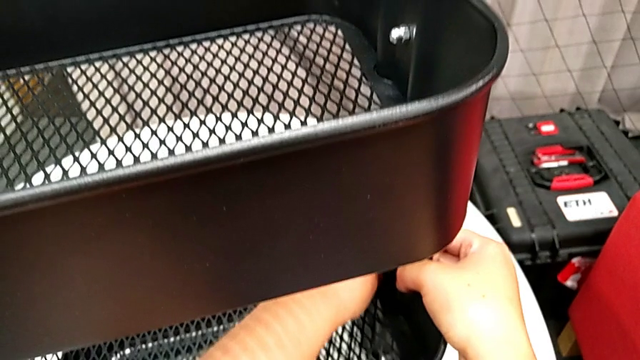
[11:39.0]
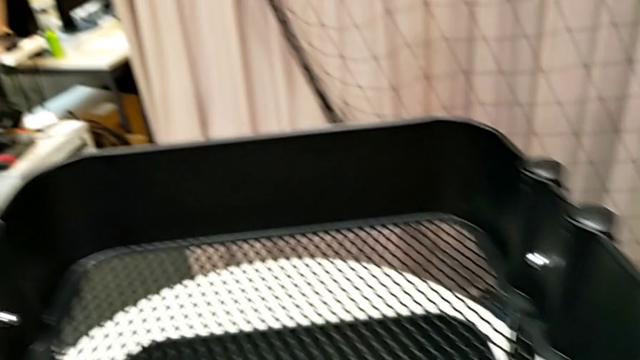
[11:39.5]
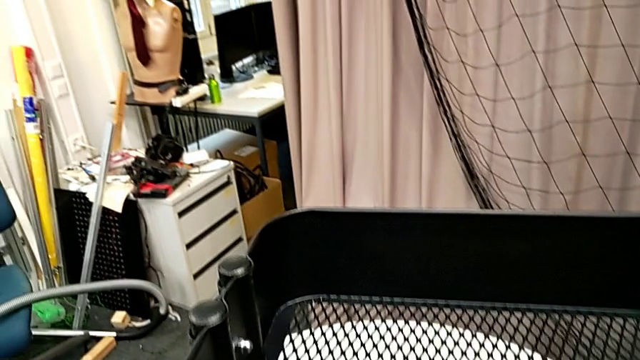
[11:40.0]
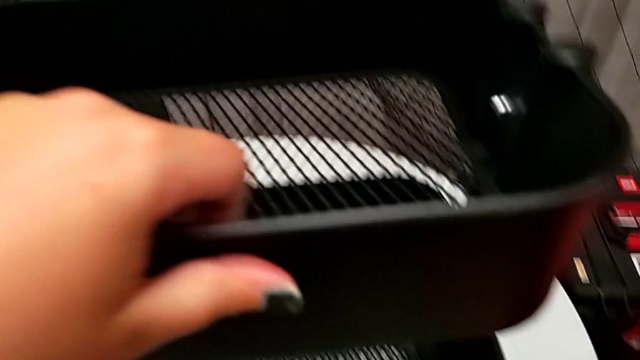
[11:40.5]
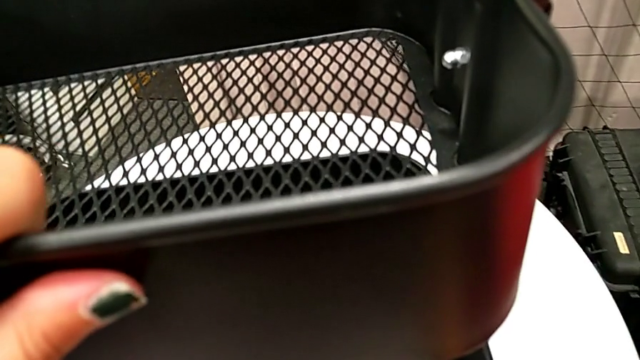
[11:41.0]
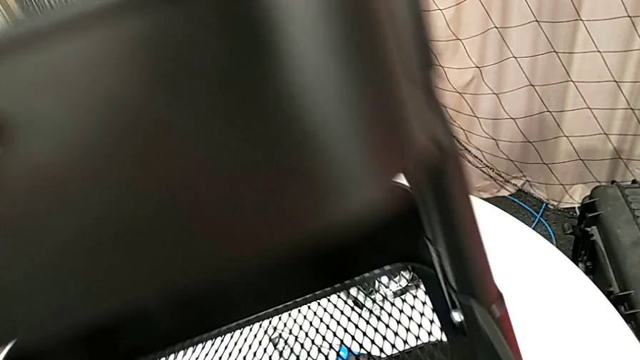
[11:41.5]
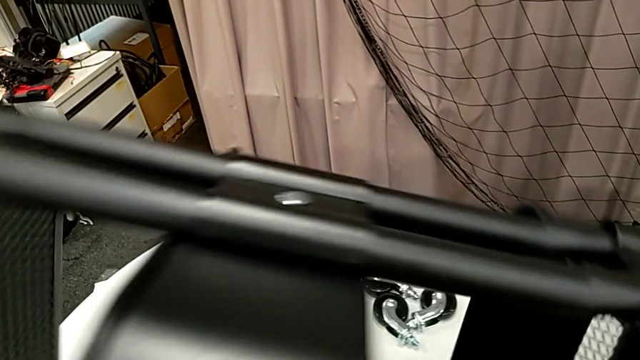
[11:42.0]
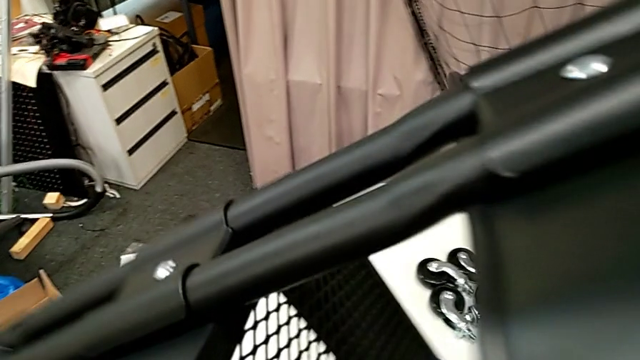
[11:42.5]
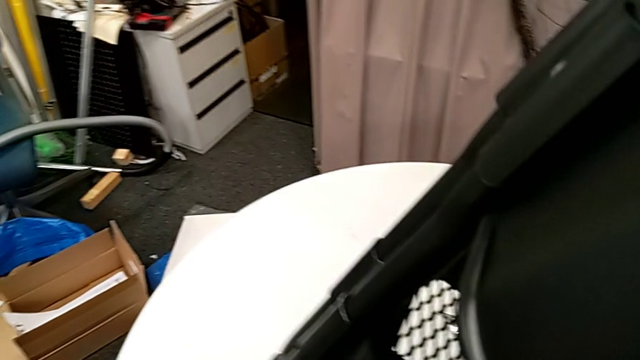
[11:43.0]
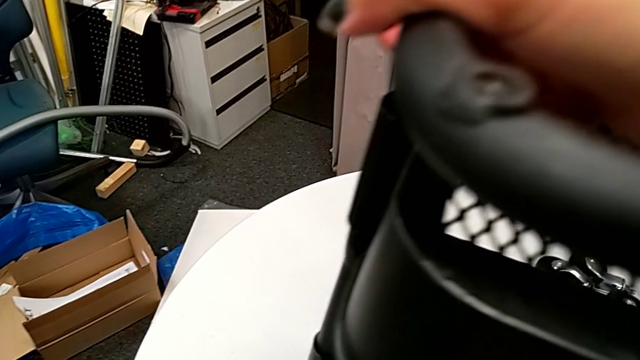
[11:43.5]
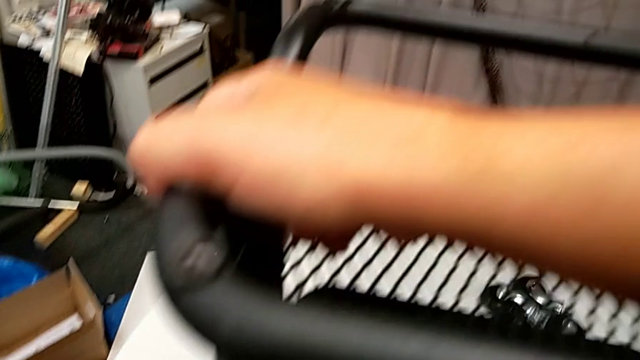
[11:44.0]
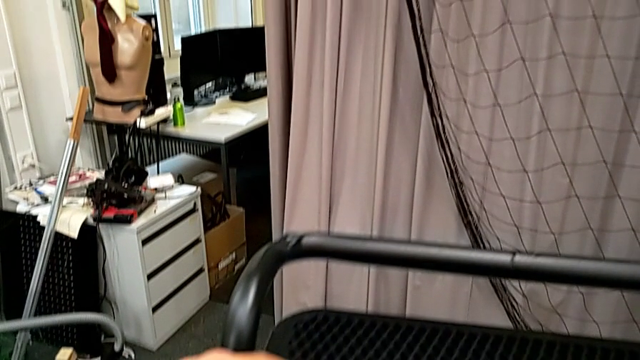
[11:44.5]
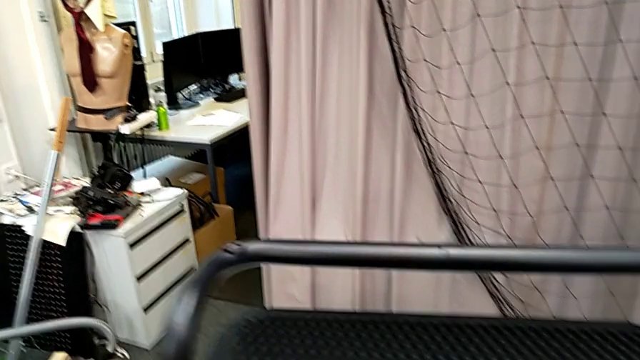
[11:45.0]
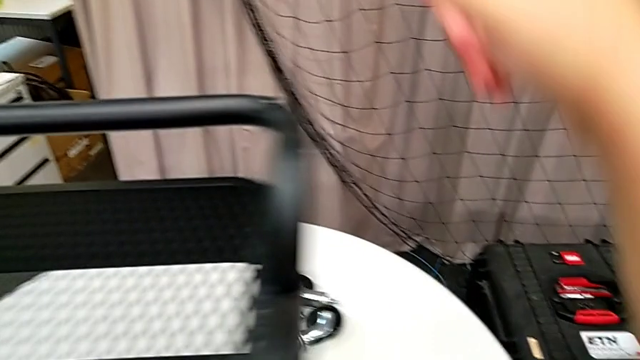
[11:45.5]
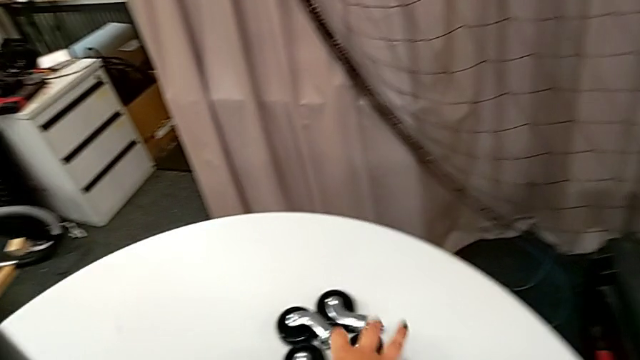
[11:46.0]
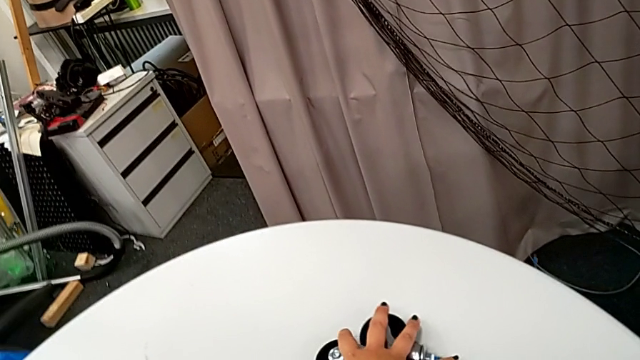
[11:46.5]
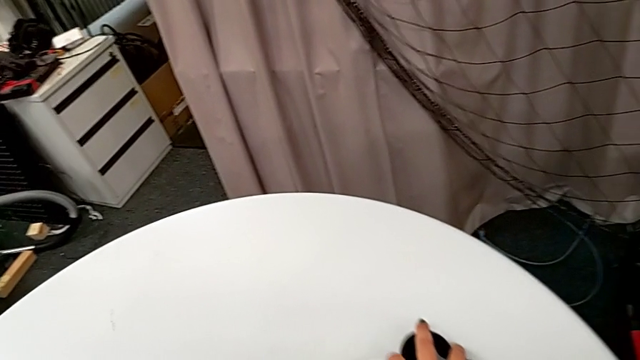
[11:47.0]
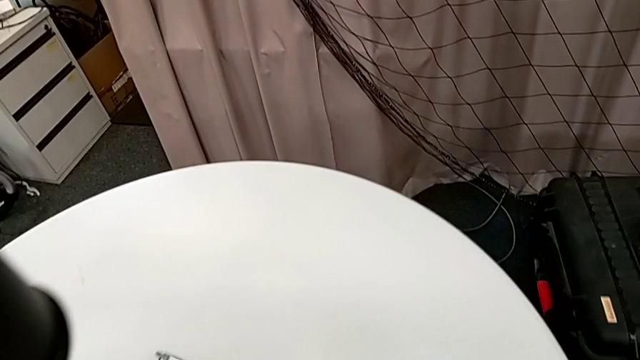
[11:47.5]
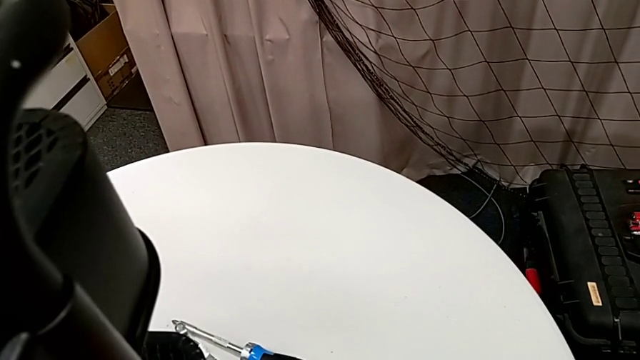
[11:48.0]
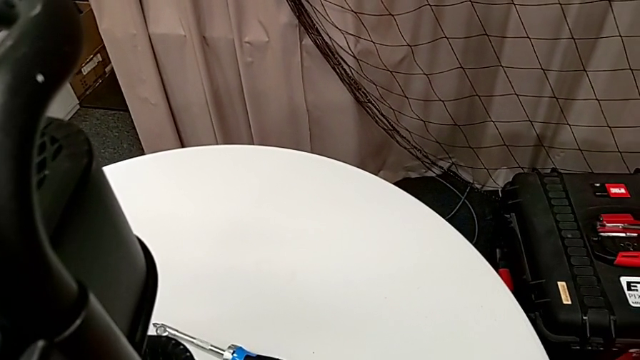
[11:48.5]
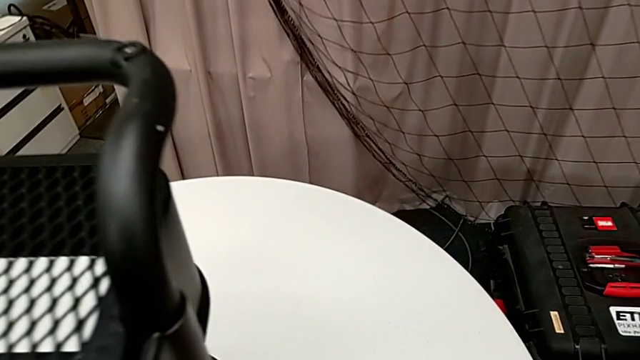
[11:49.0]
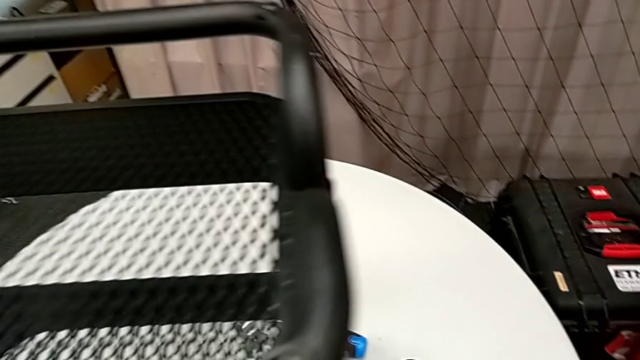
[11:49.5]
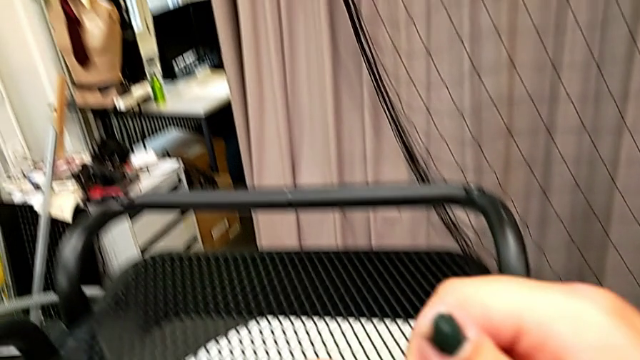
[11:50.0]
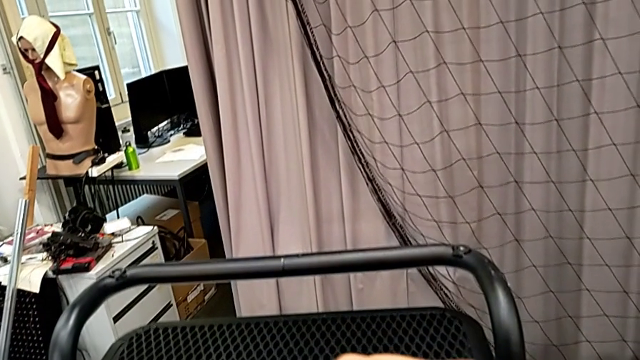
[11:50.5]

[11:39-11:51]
The camera wearer is attaching the wheels to the base frame. They rotate the utility cart and grab the wheel.

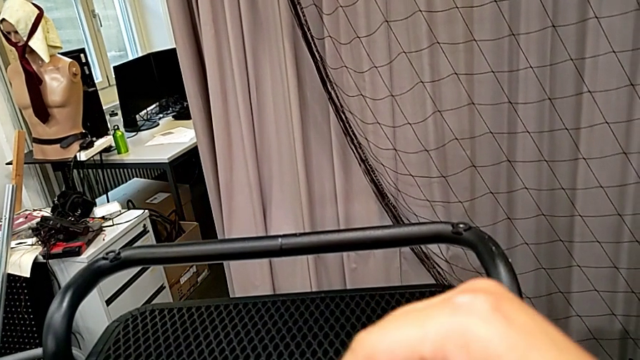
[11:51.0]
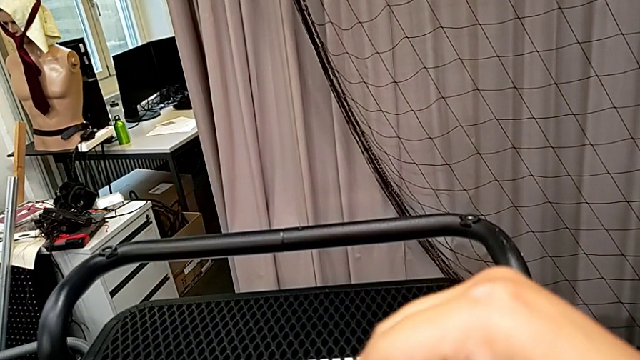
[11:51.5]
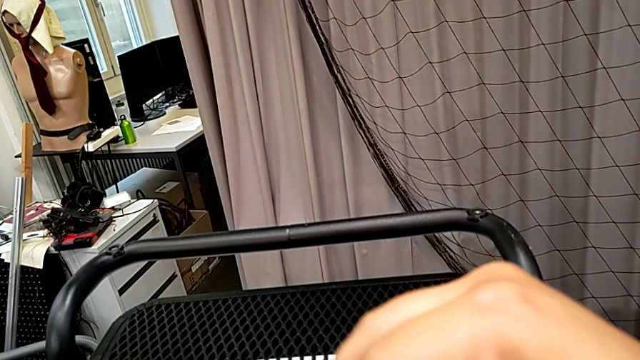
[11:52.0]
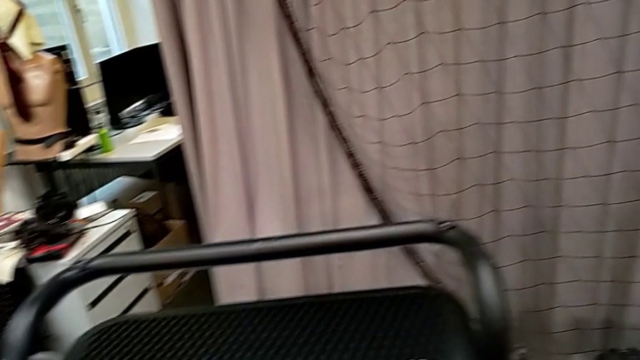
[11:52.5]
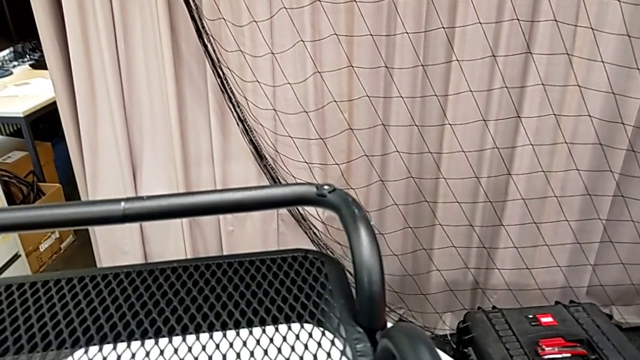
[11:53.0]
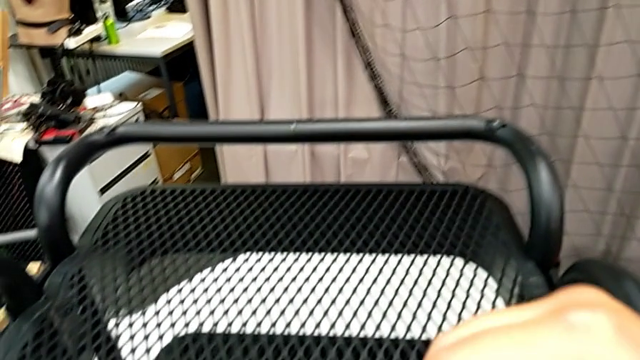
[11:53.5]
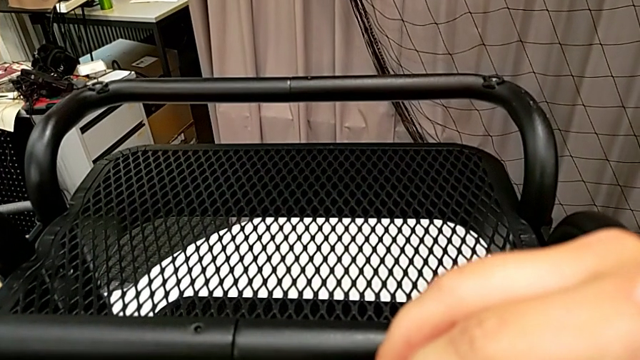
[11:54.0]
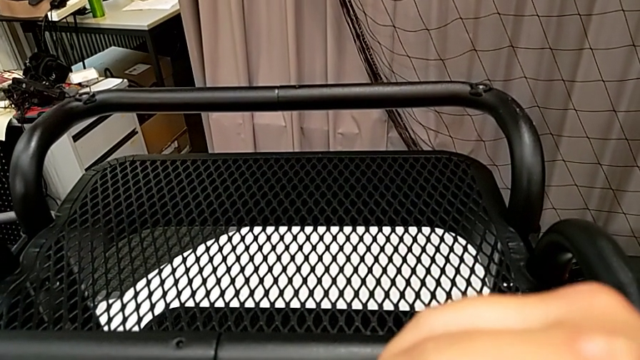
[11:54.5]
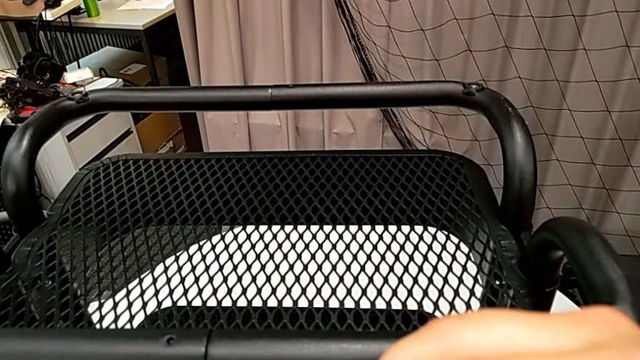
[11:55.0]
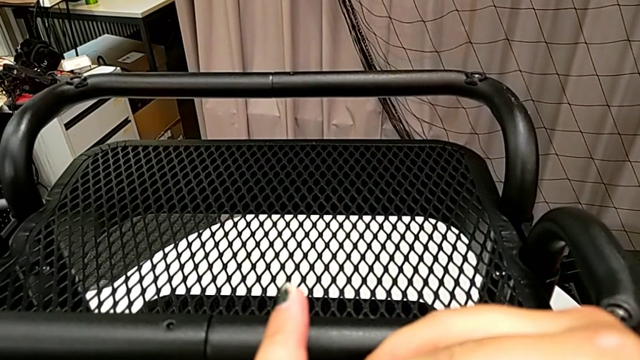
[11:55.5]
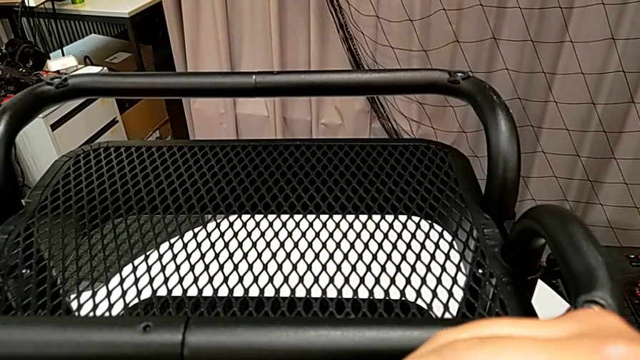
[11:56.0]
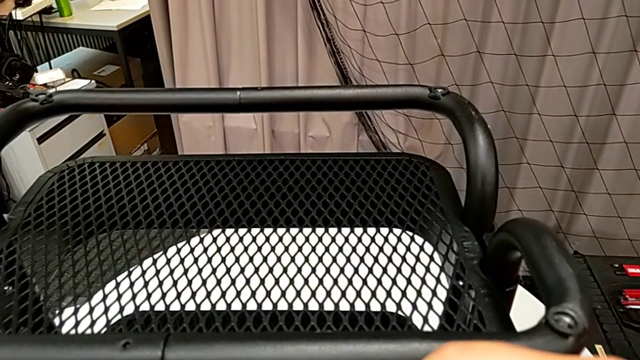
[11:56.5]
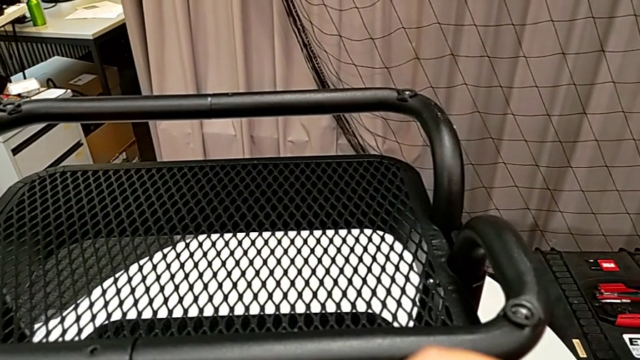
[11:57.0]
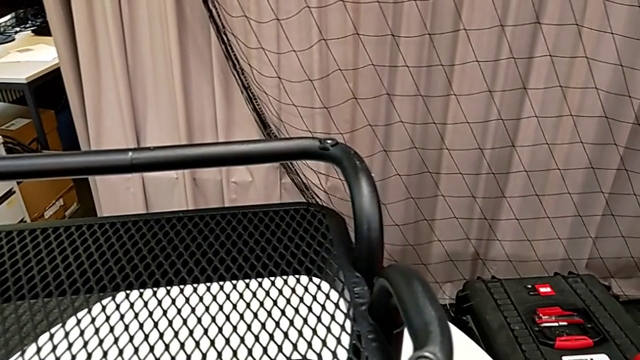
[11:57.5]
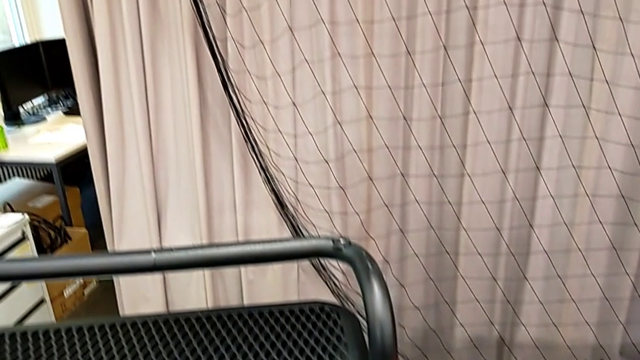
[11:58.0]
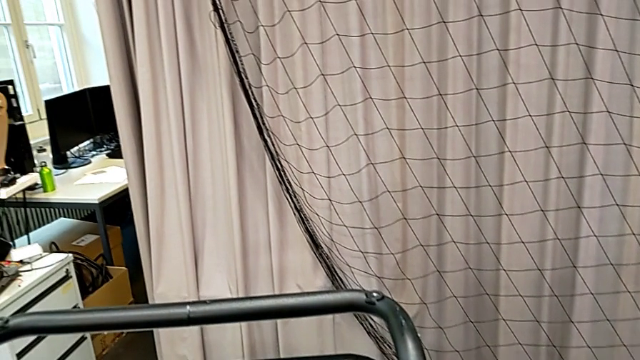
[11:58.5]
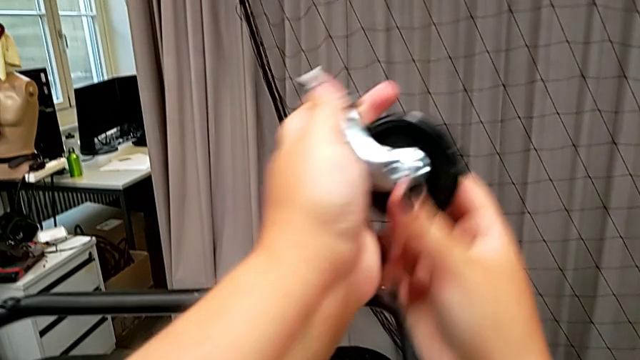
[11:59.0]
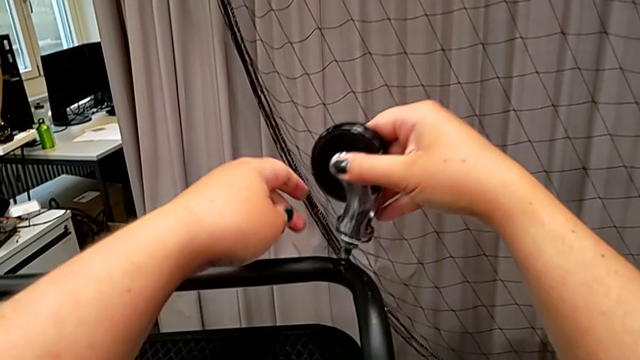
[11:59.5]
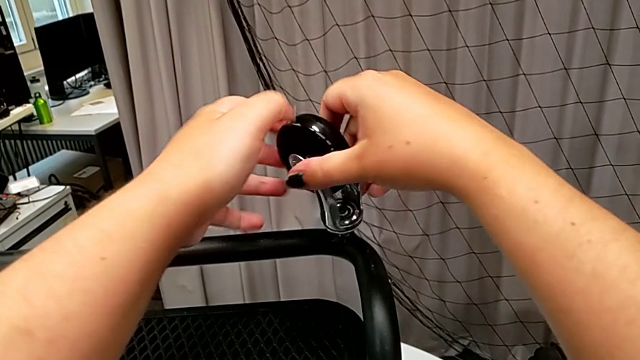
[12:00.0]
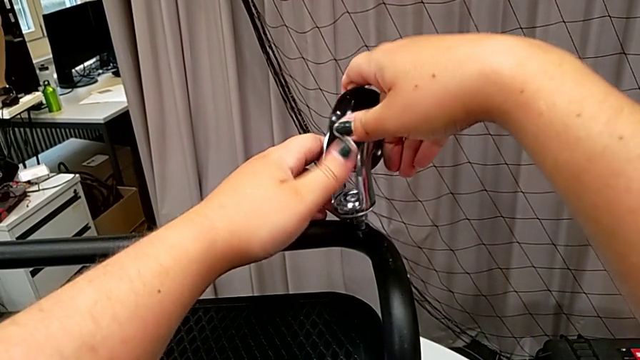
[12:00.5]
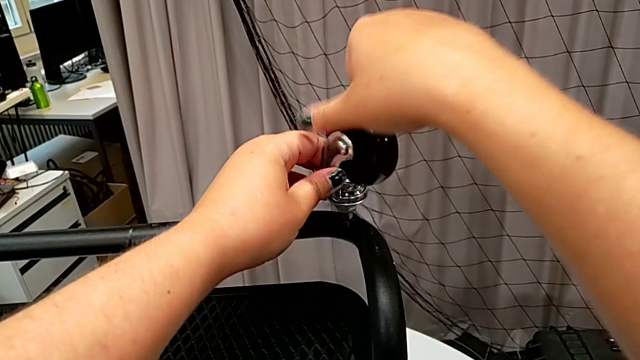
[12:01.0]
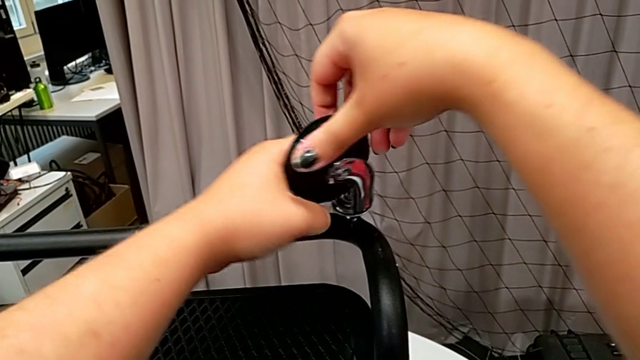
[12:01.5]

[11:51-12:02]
The camera wearer is attaching the wheels to the base frame. They wrongly unscrew the wheel and insert the first wheel.
